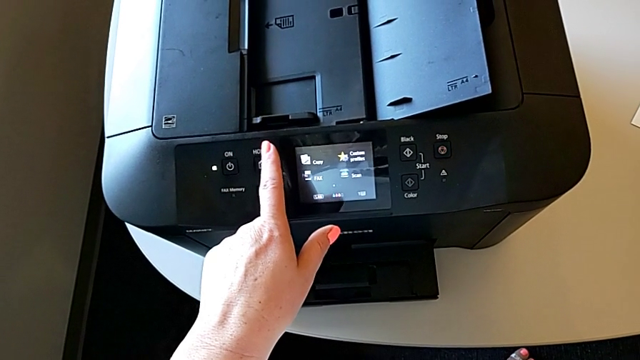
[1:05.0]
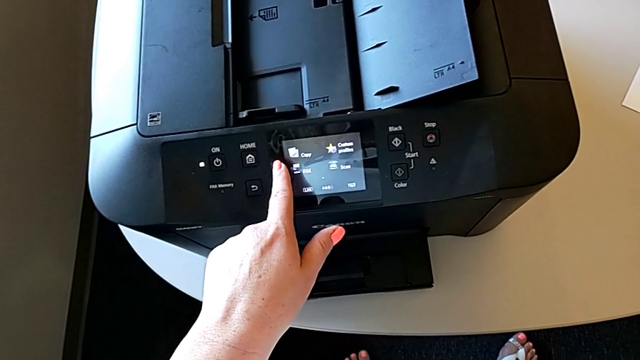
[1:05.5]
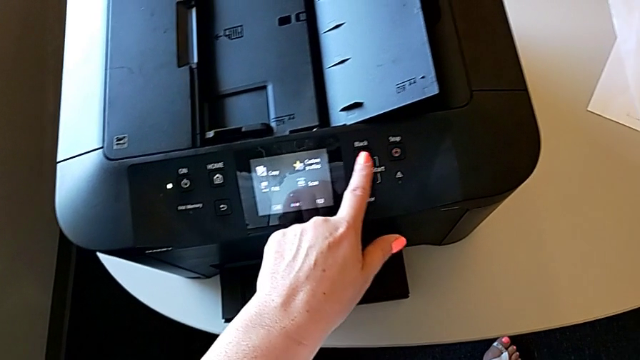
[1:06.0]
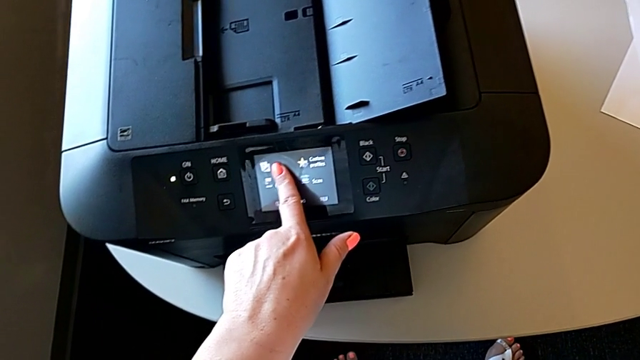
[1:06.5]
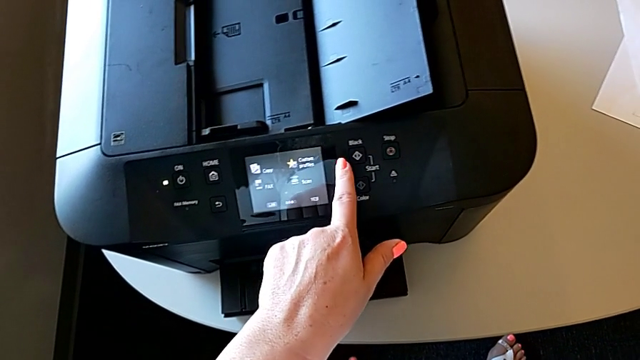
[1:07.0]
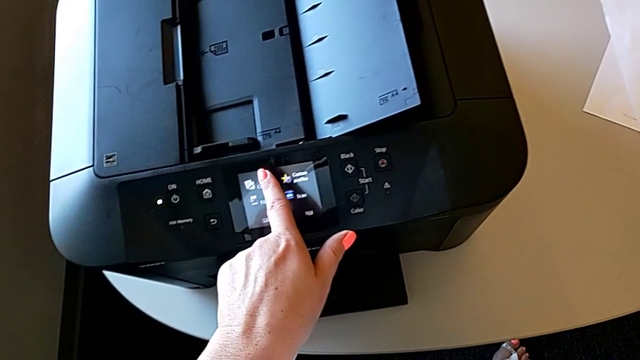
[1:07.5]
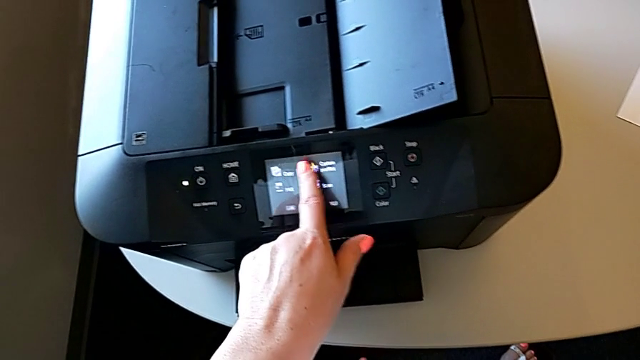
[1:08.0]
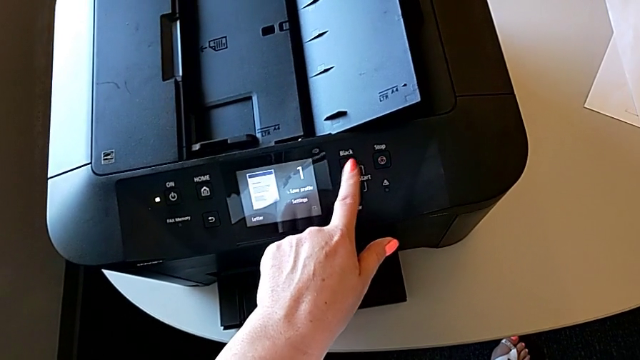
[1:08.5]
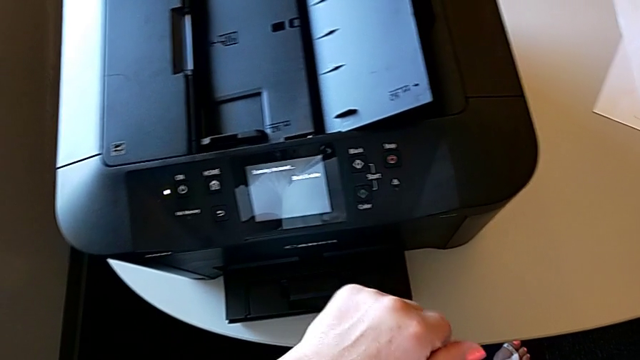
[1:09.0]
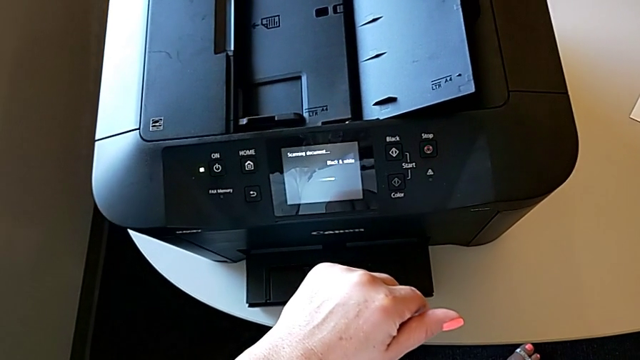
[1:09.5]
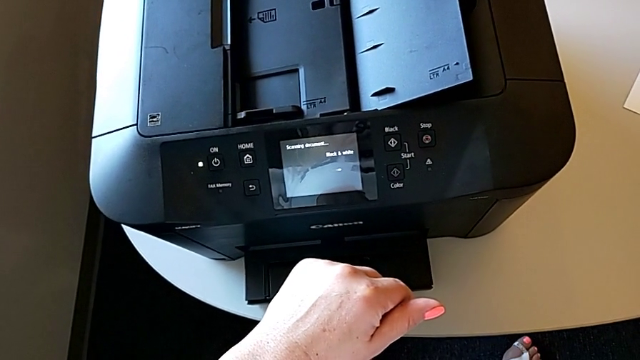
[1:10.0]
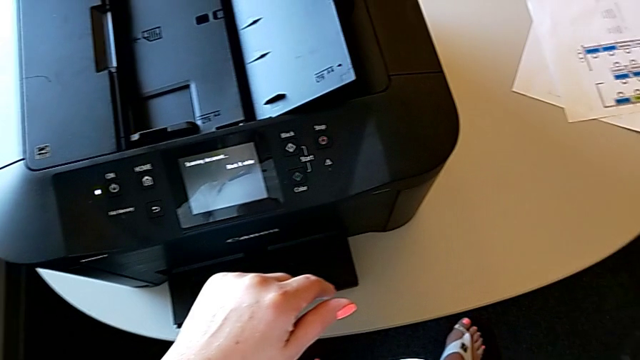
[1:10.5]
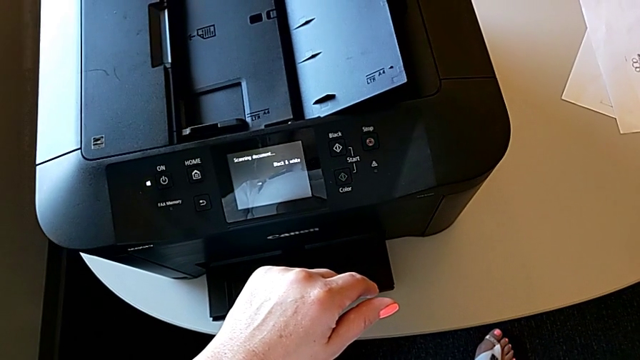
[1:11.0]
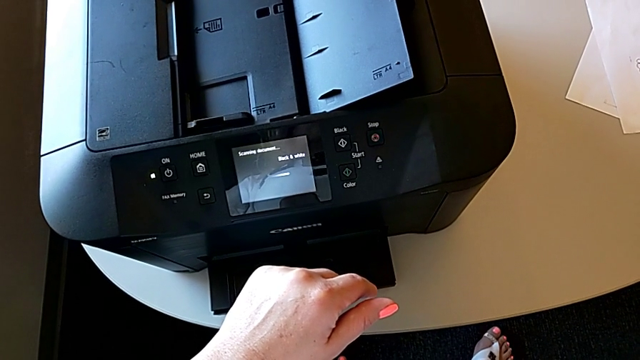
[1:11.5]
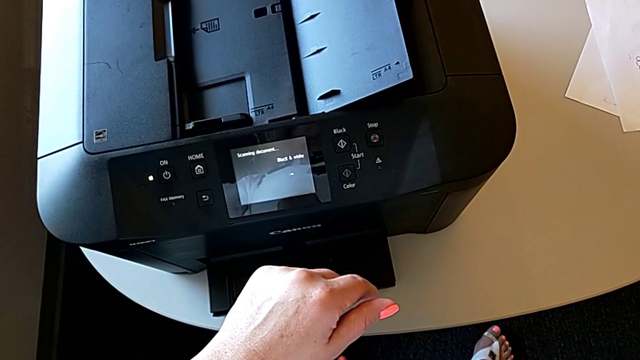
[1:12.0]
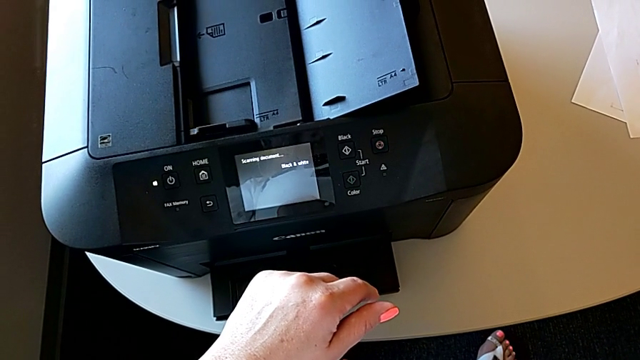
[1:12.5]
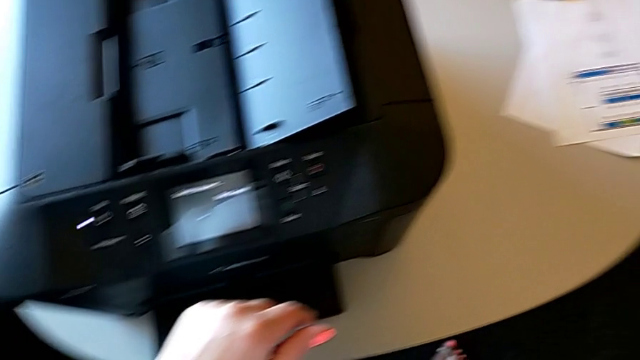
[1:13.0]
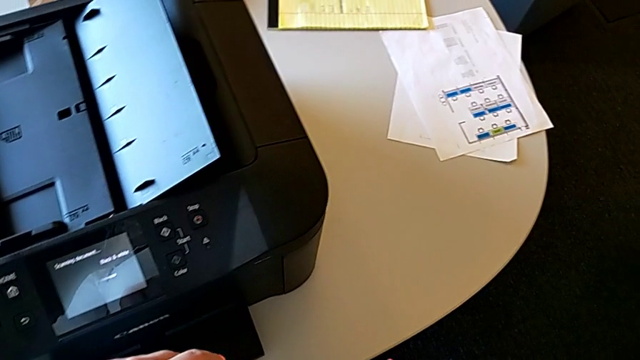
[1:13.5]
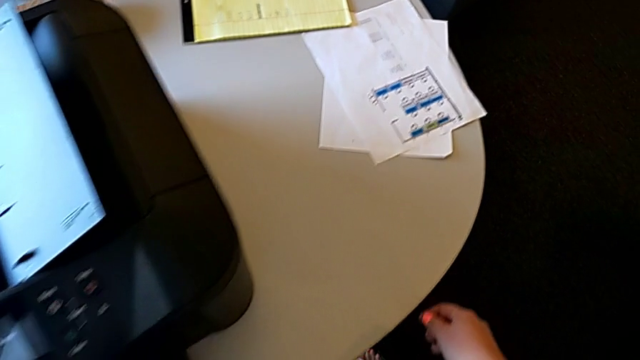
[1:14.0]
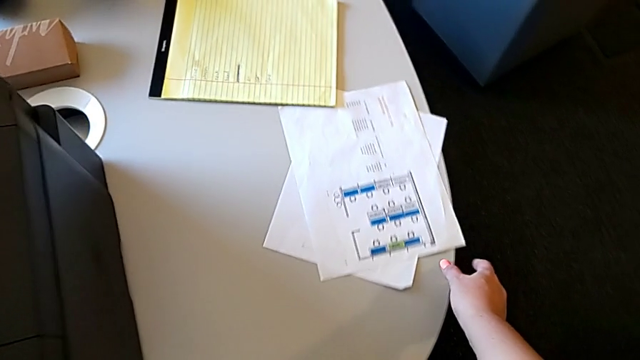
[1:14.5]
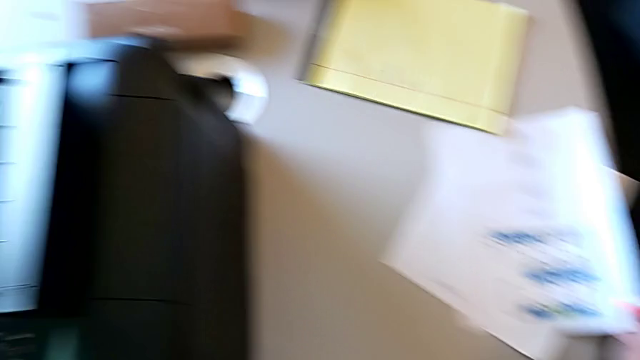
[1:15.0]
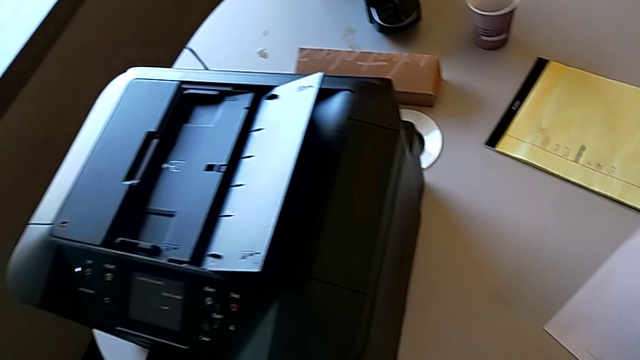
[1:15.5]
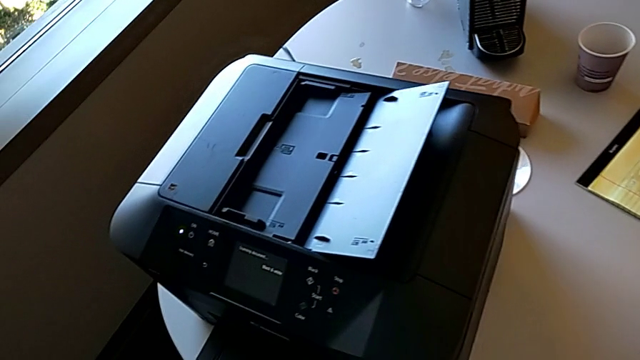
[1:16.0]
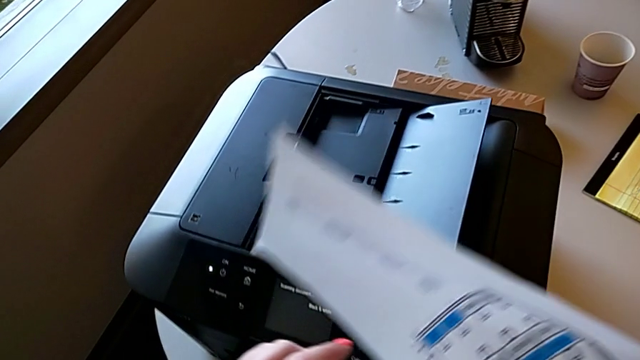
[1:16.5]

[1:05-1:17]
The camera wearer is making a copy with the printer. They inspect the button, press the touch screen, press the button and grab the paper stack.

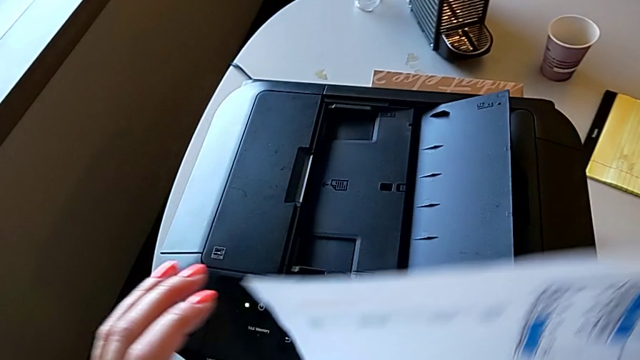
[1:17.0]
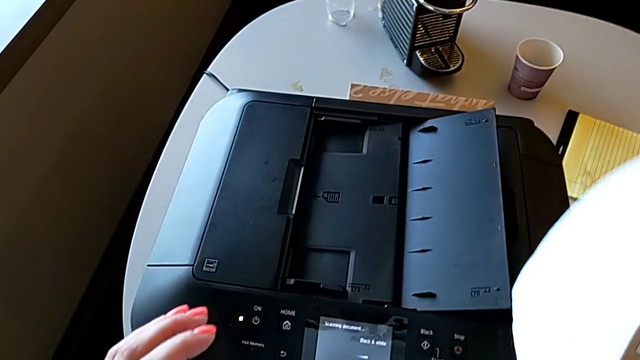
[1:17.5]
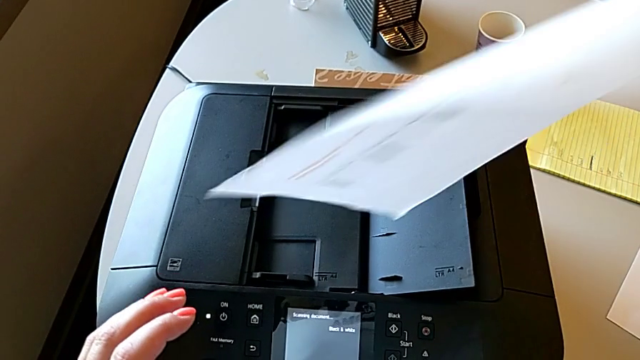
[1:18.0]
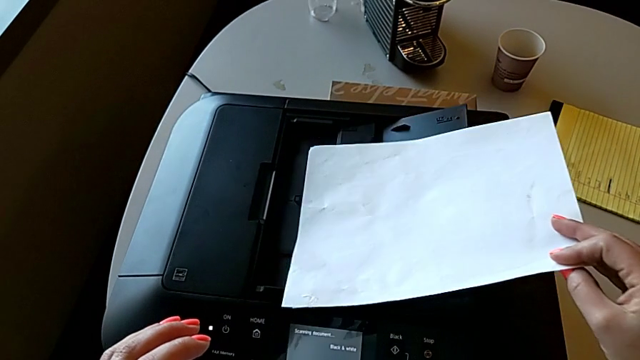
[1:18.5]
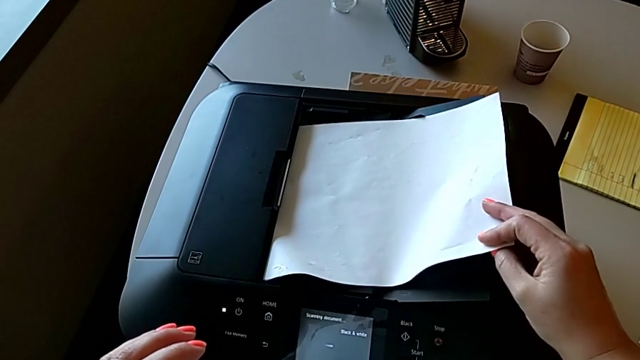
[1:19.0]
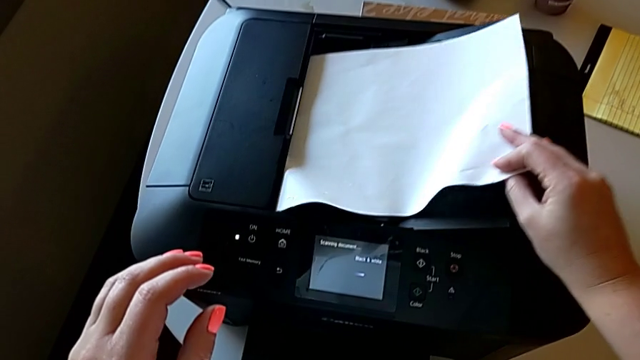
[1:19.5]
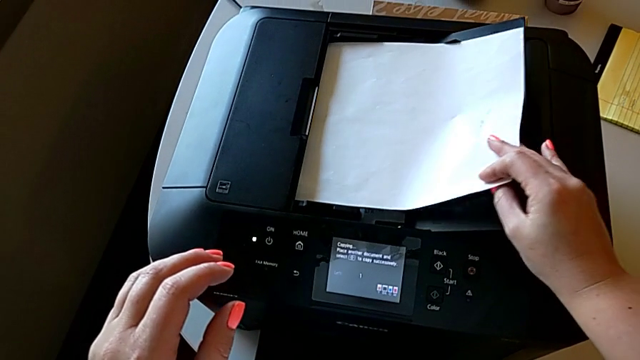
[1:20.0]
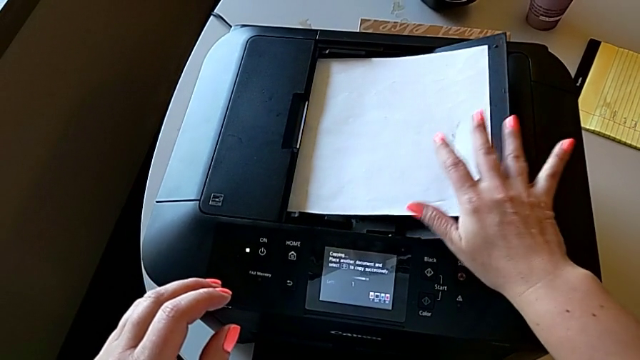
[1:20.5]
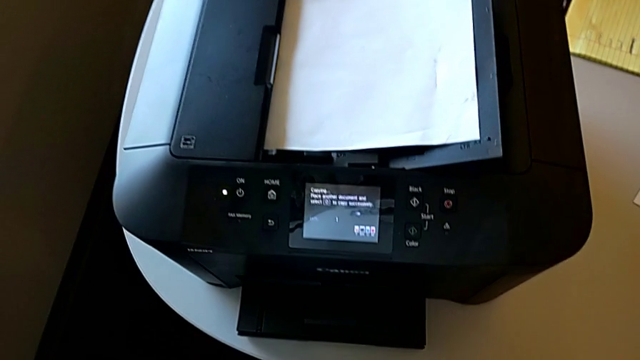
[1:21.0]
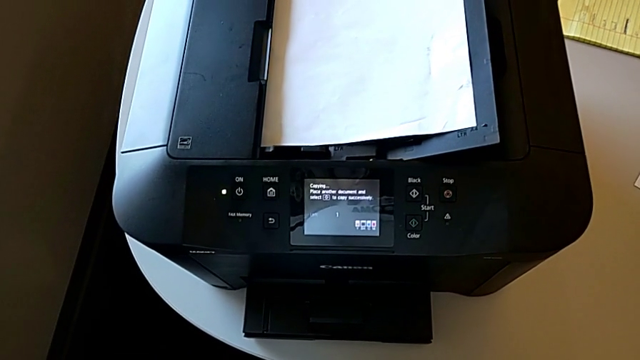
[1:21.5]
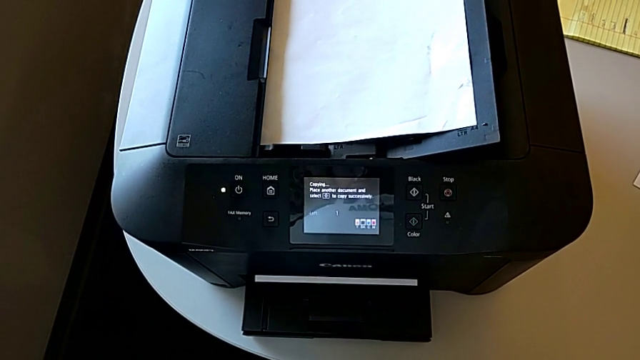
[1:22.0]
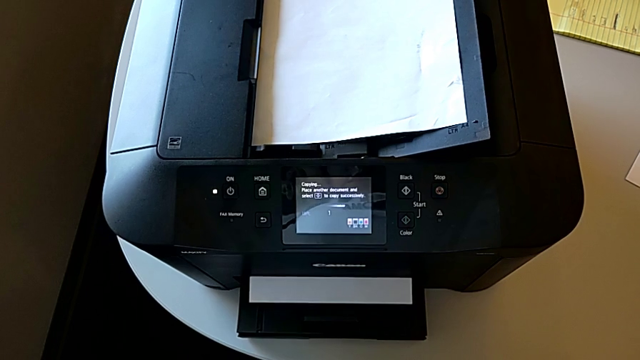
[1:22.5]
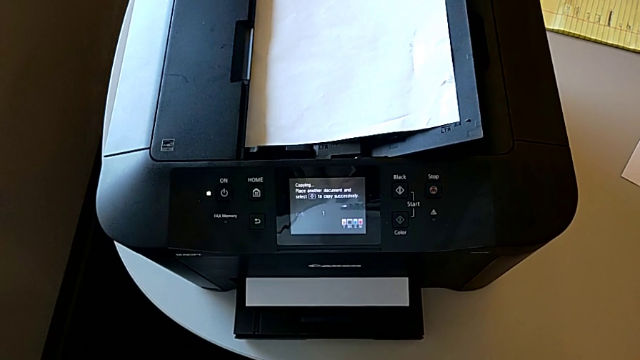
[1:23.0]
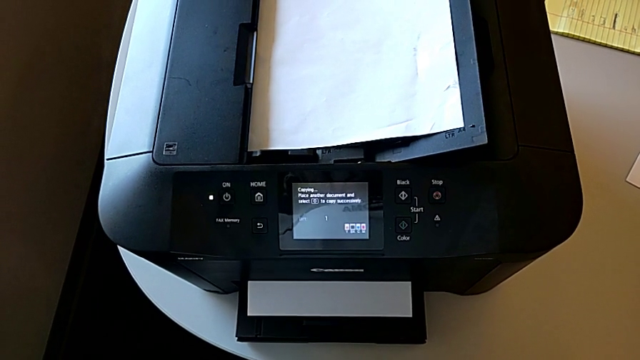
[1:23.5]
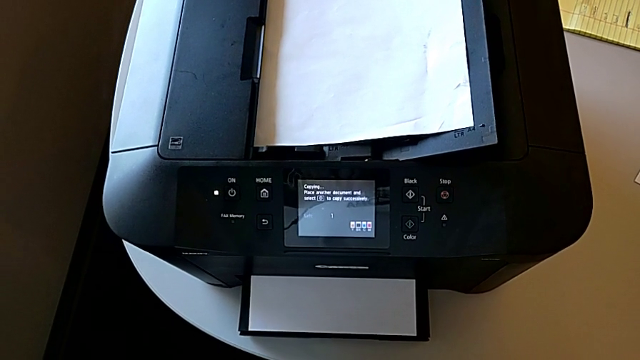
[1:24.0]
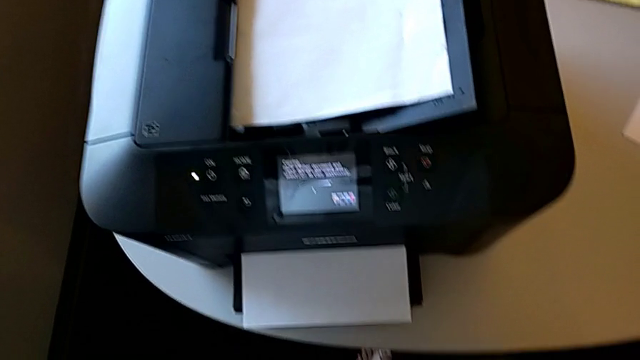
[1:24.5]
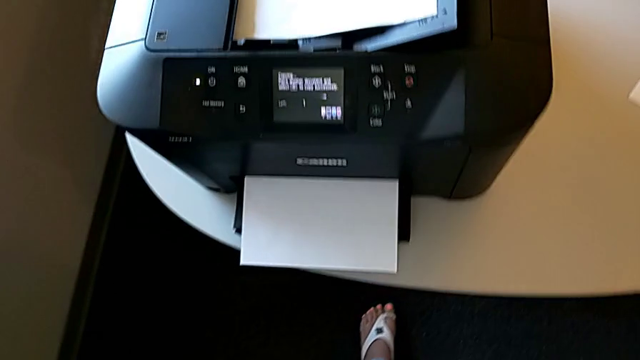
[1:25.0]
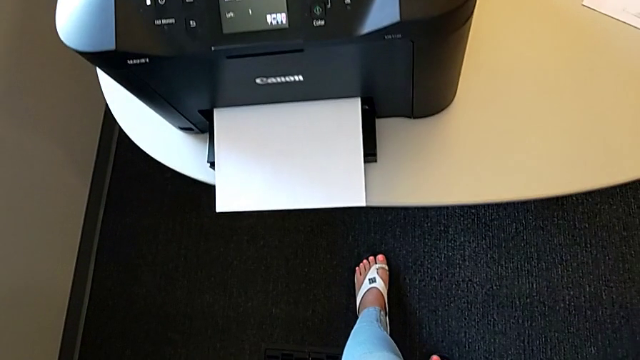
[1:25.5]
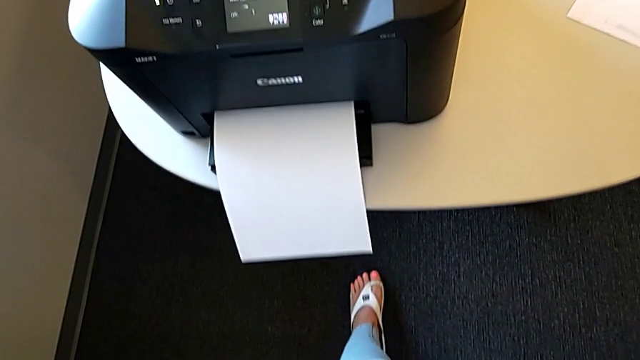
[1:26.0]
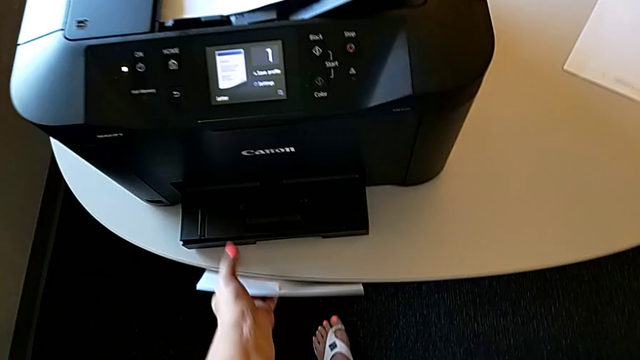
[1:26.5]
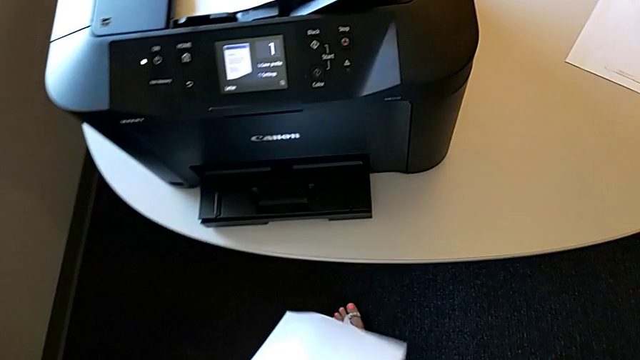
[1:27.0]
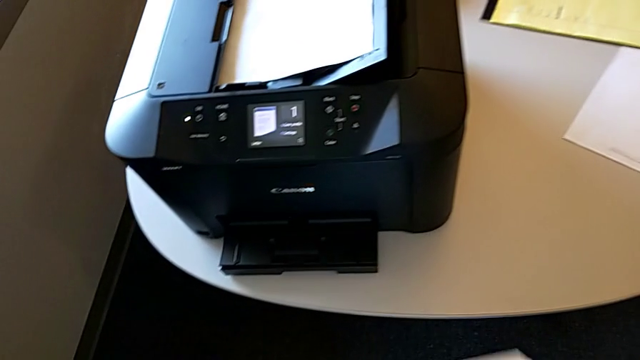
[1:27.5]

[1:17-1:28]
The camera wearer is making a copy with the printer. They insert the paper stack and grab the copy.
